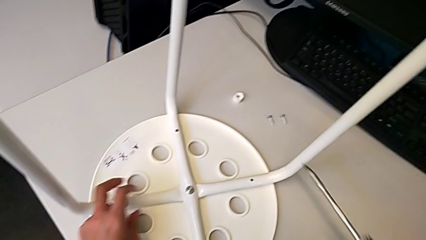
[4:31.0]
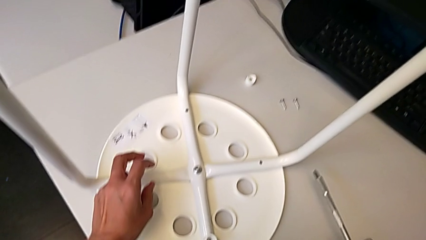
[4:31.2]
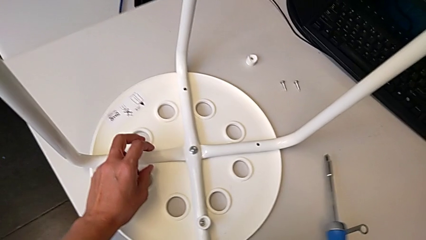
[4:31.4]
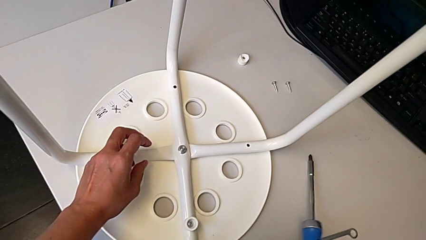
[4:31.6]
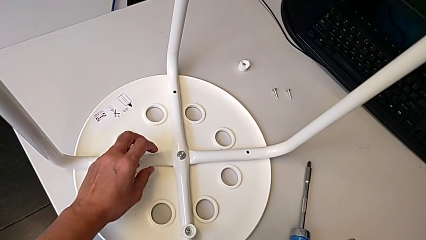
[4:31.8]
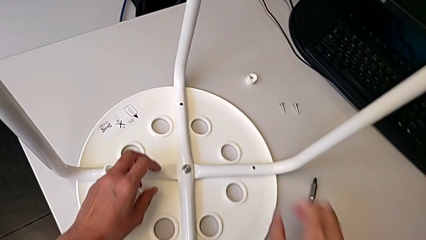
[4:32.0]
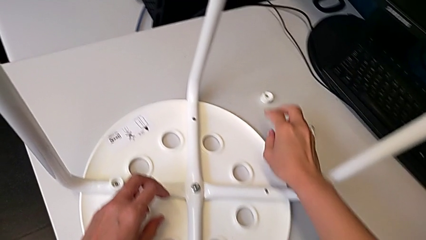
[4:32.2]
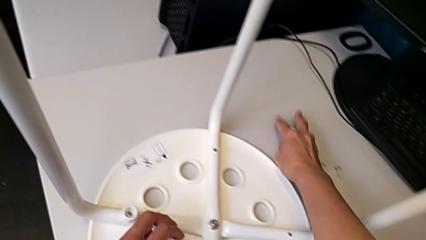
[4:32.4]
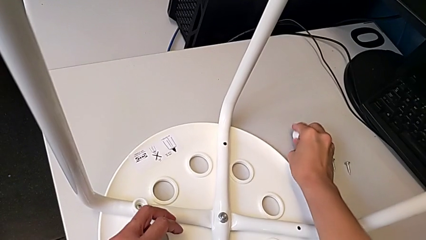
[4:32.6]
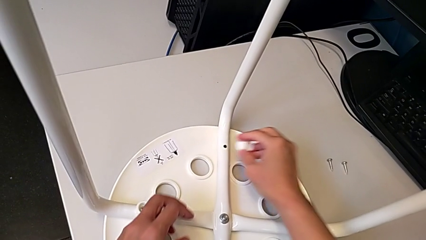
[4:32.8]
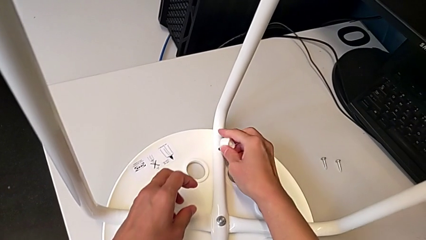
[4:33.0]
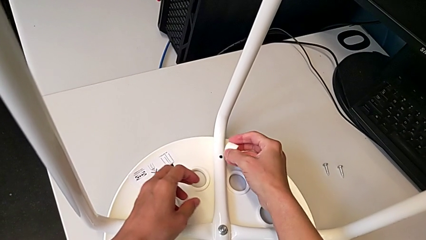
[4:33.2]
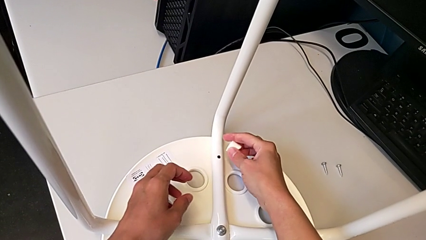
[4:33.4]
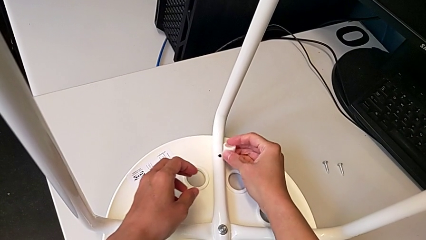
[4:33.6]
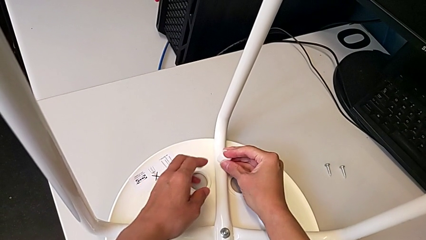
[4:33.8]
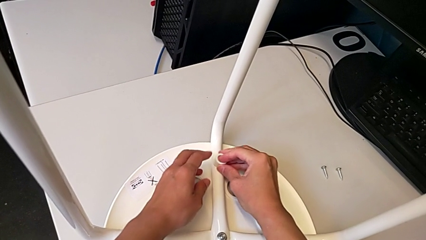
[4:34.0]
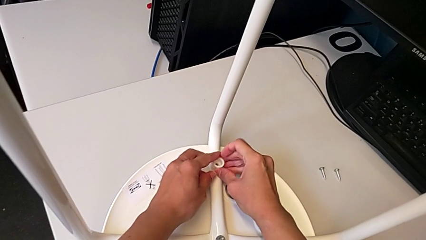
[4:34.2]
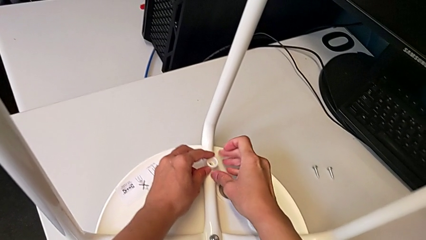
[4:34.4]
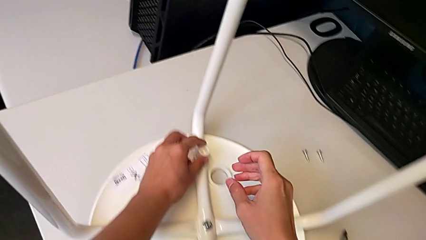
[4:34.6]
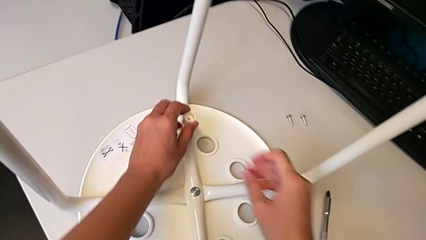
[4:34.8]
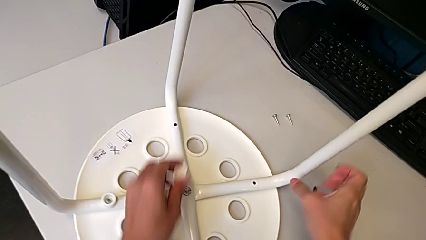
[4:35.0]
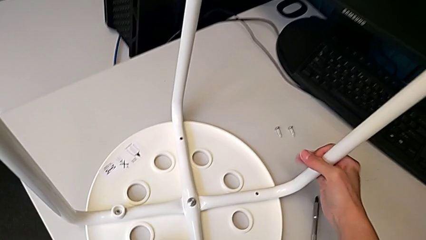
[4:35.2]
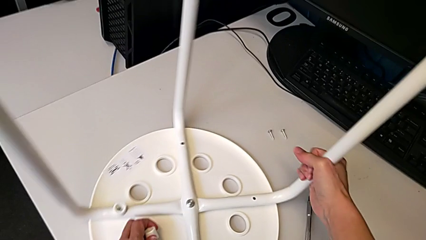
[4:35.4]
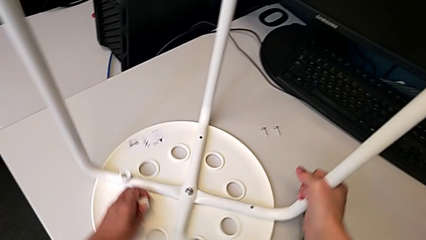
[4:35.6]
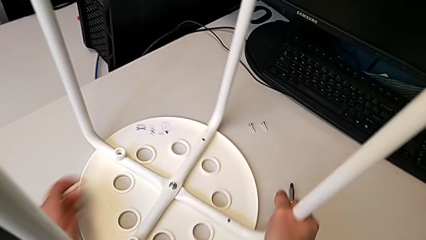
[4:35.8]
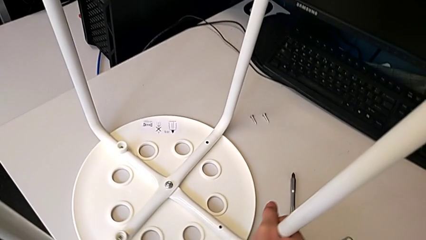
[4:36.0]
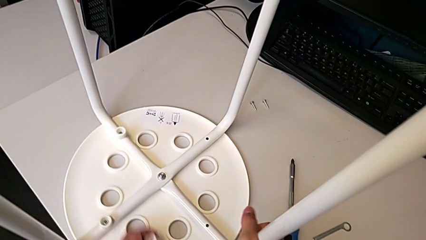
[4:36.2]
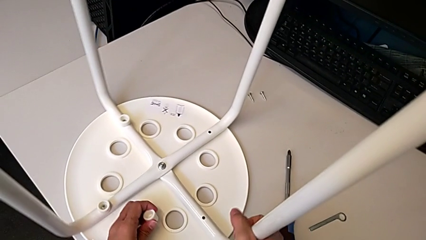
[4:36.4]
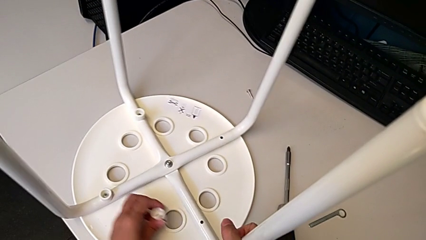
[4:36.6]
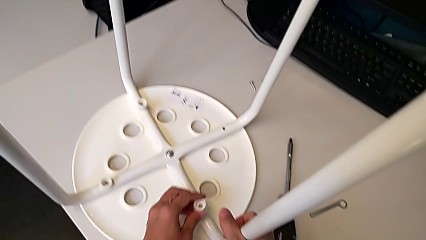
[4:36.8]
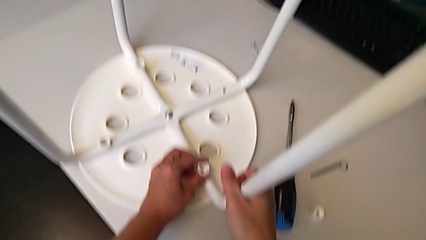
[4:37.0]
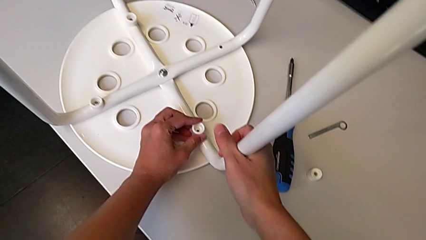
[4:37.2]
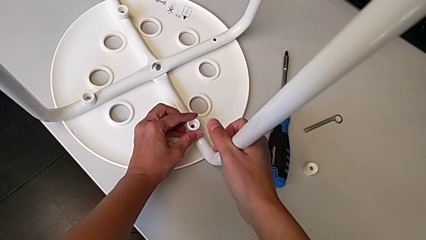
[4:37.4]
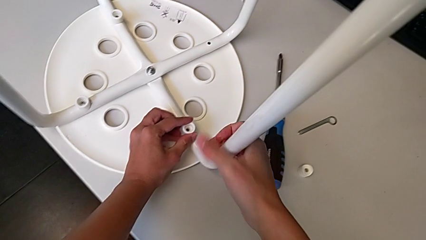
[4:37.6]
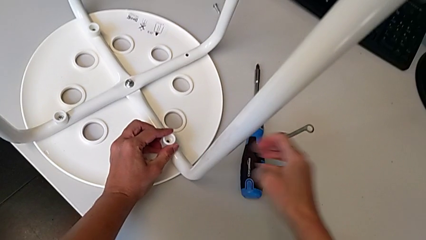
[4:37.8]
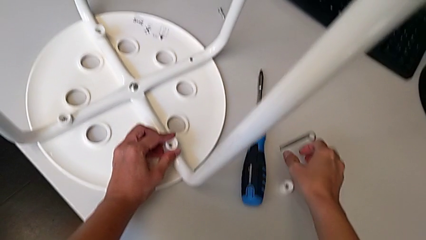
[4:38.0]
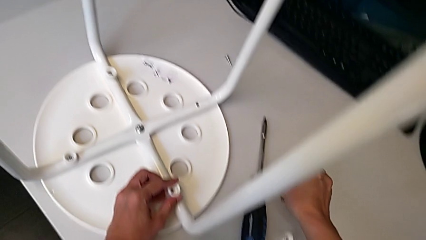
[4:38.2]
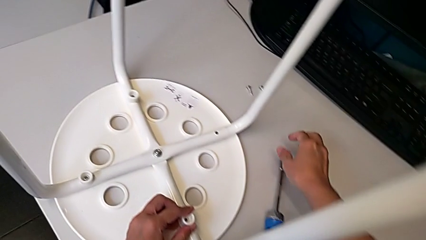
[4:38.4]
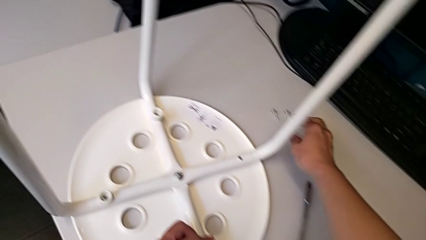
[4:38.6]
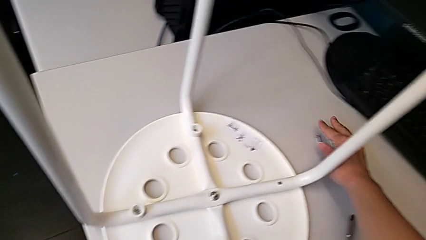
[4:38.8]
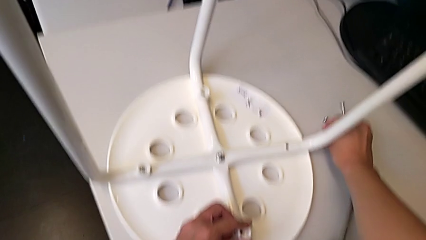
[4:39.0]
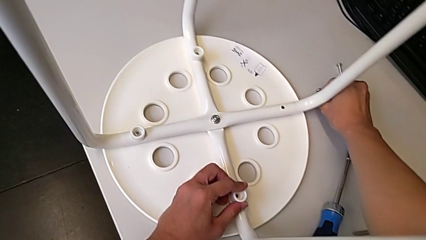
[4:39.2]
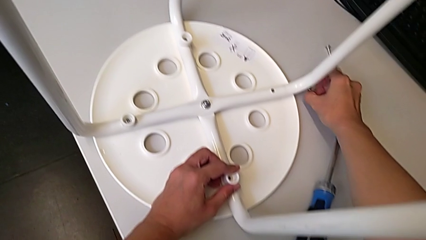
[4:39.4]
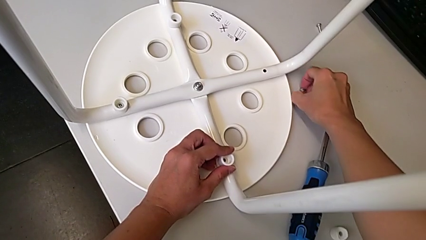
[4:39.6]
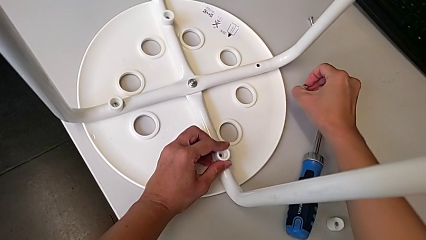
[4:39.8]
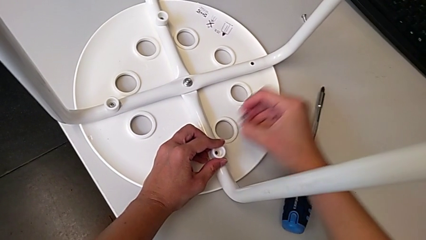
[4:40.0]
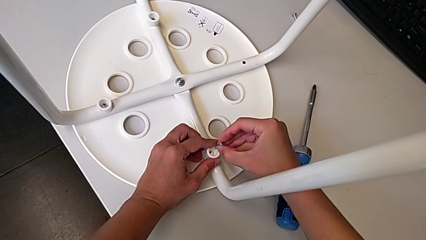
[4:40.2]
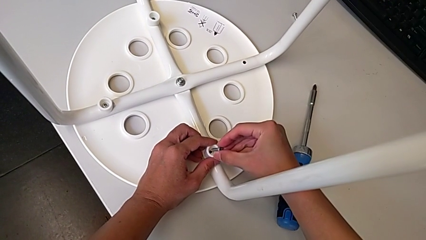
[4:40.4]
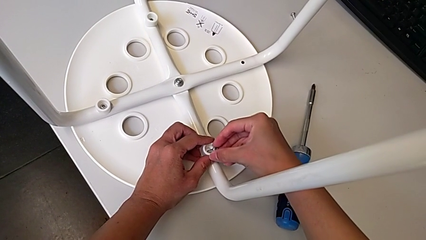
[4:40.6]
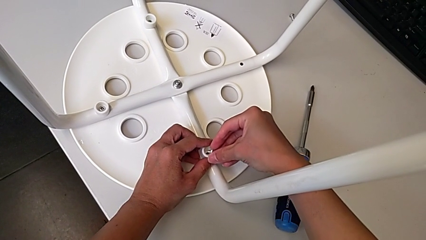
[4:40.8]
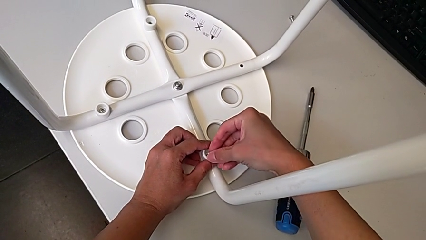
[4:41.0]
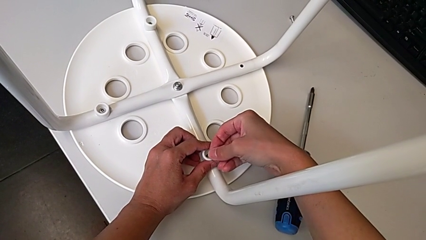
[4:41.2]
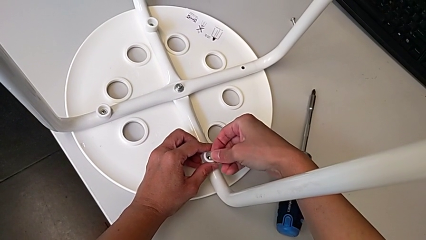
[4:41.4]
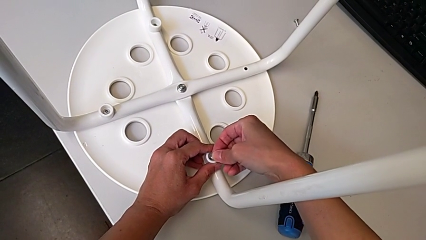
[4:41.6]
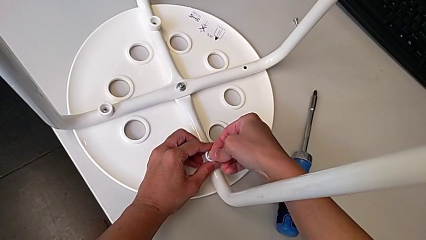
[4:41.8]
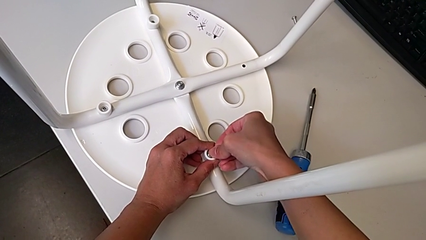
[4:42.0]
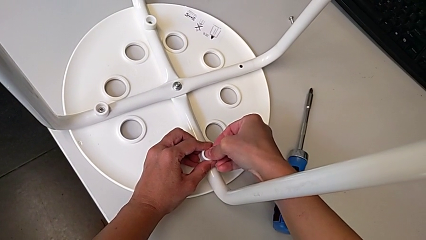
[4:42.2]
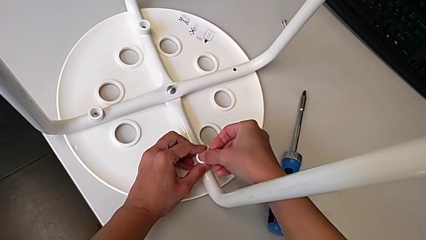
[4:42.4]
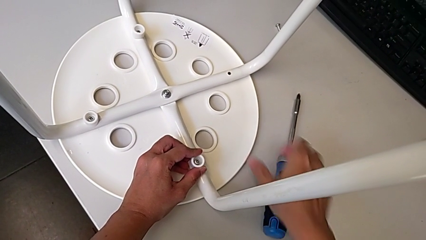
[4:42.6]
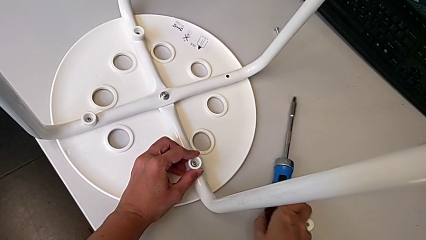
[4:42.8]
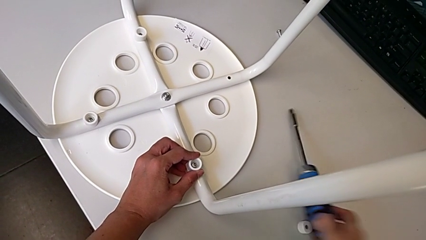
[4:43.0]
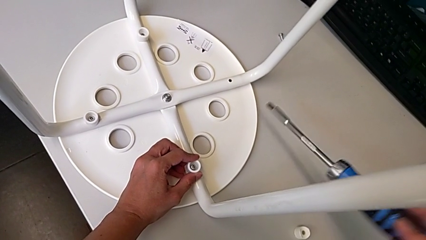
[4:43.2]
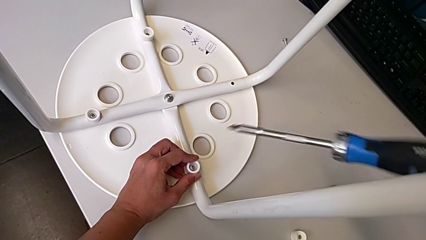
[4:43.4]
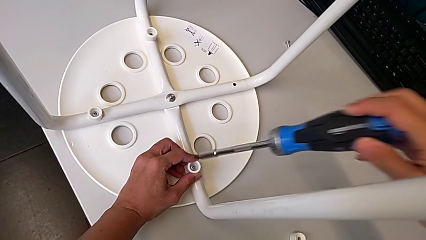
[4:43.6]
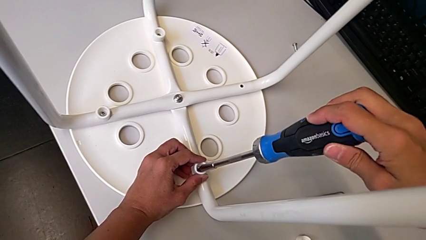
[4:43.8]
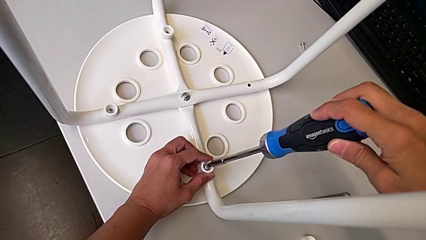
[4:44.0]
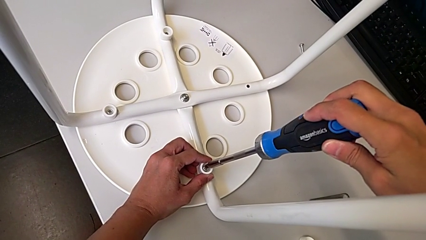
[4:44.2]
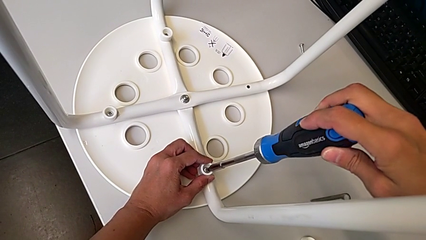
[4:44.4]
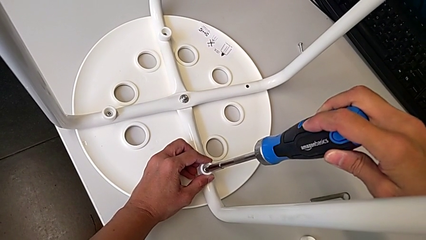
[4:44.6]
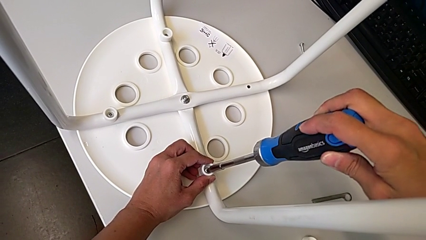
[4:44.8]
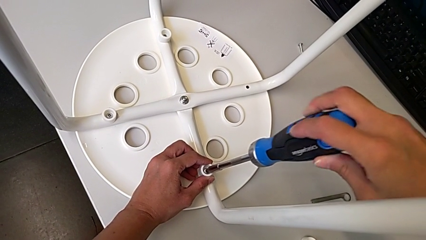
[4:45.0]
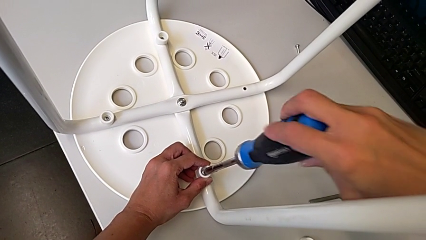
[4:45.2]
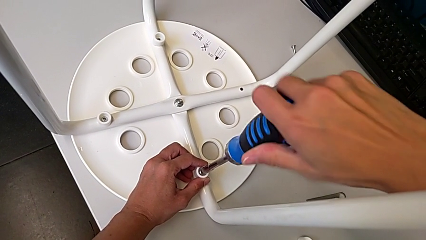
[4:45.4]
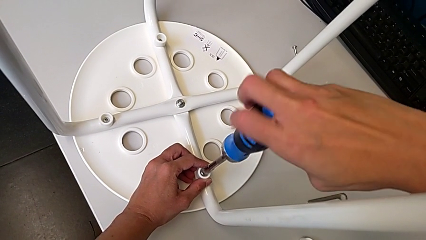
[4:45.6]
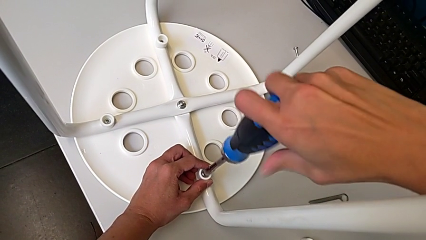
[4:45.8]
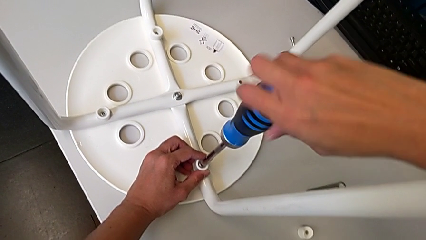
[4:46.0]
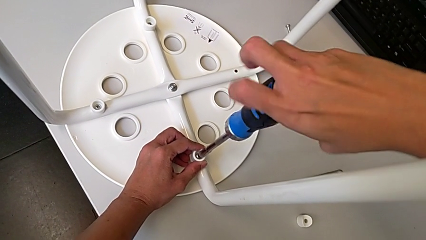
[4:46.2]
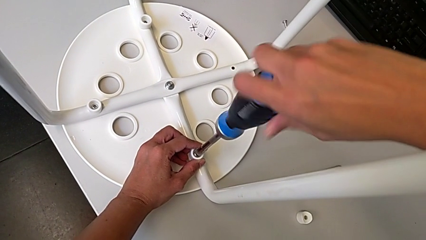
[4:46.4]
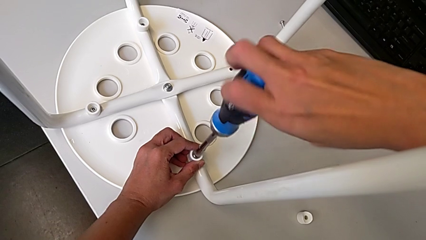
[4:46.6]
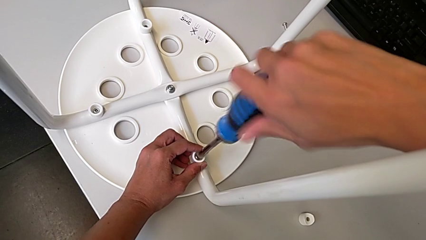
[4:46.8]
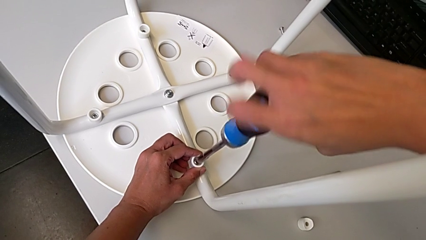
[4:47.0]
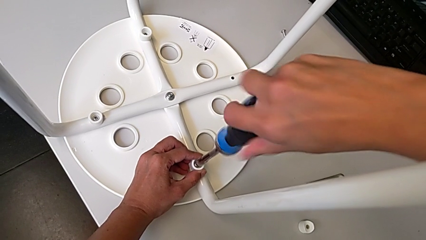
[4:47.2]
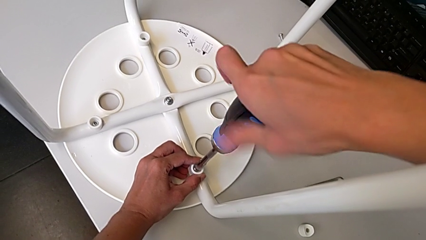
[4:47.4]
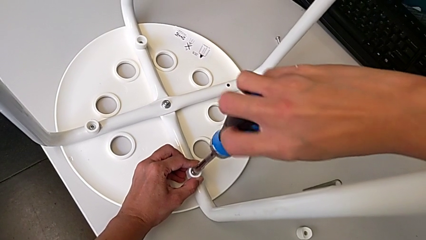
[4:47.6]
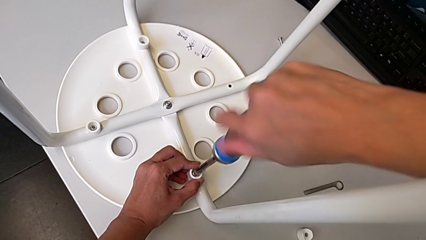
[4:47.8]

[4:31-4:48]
The camera wearer is screwing the legs onto the stool. They place the screwdriver, grab the washer, align it, rotate the stool, align the washer, grab the screw, insert it, grab the screwdriver, insert it and begin to screw the screw.
